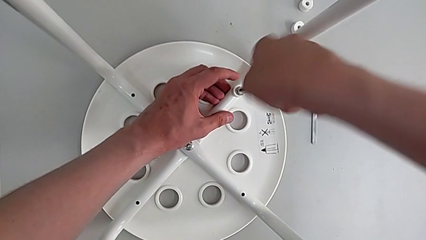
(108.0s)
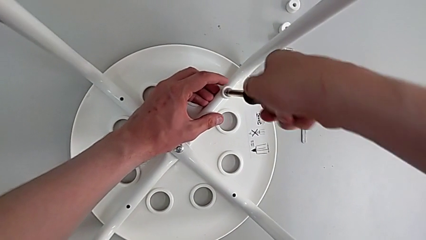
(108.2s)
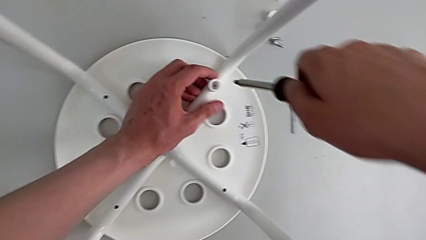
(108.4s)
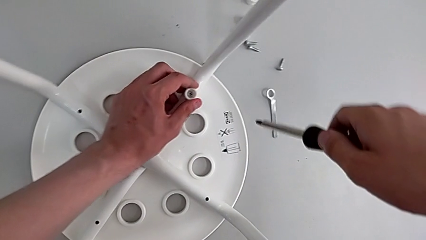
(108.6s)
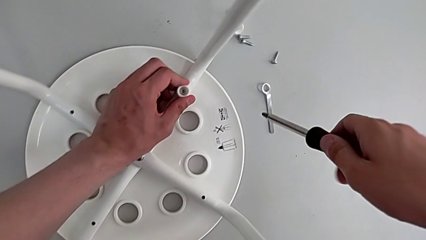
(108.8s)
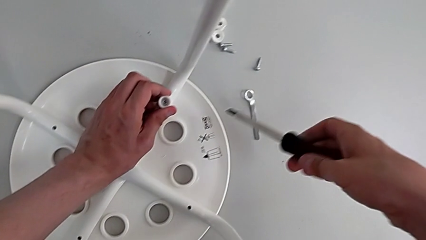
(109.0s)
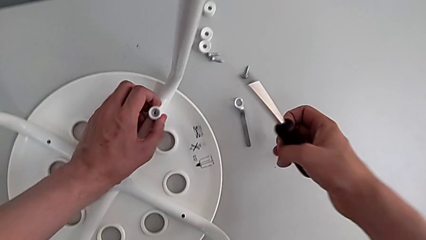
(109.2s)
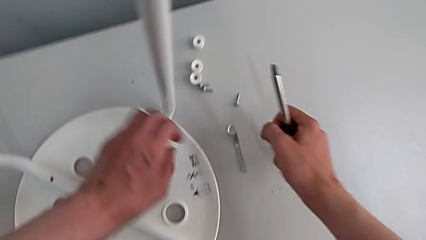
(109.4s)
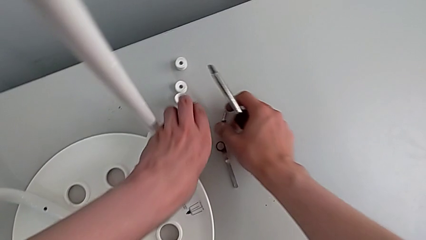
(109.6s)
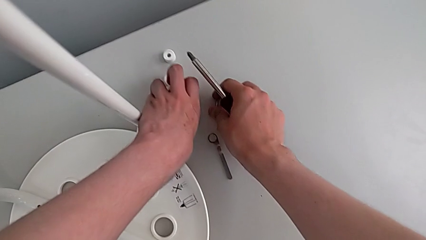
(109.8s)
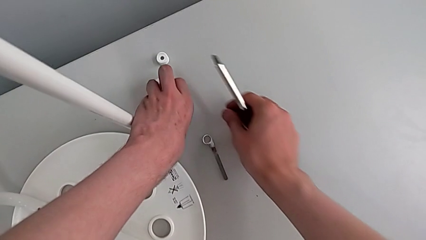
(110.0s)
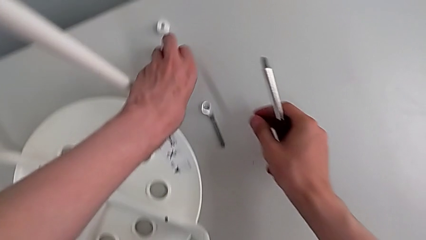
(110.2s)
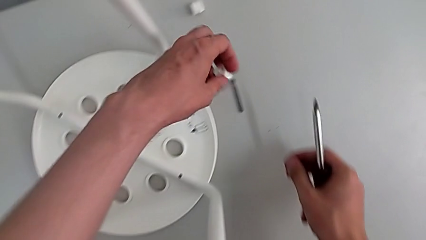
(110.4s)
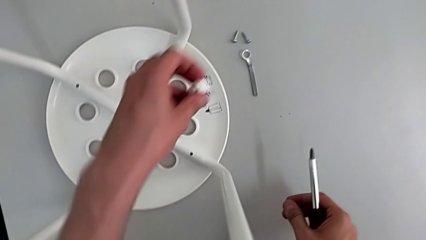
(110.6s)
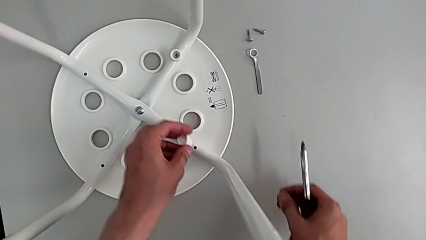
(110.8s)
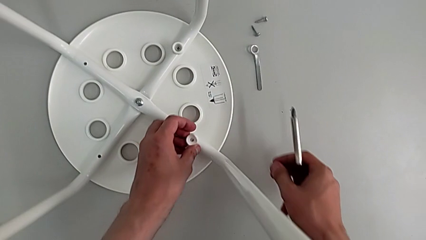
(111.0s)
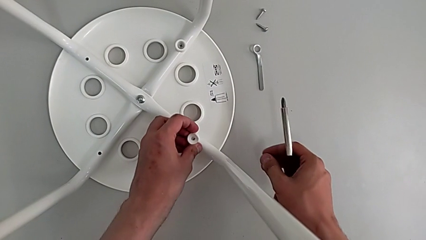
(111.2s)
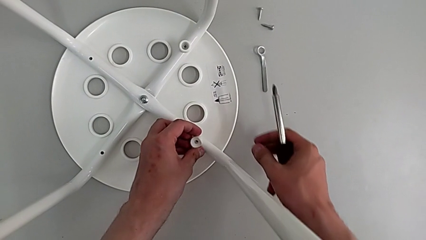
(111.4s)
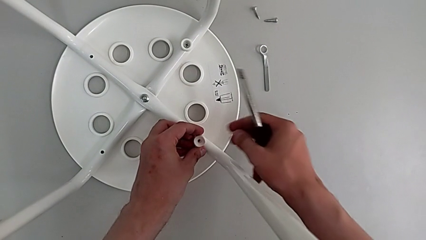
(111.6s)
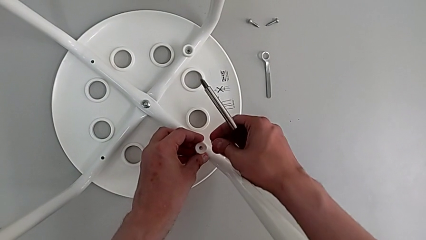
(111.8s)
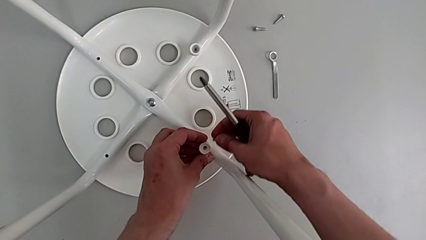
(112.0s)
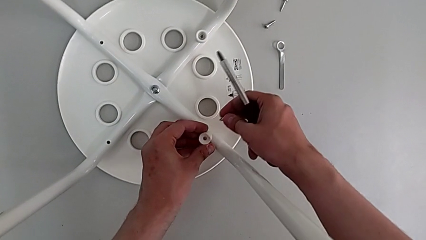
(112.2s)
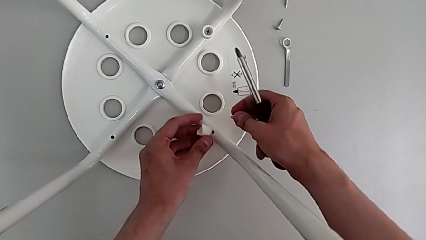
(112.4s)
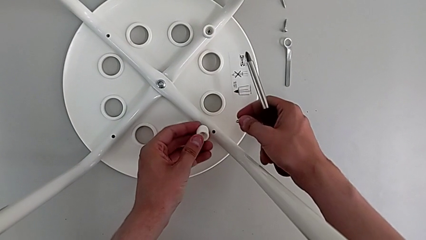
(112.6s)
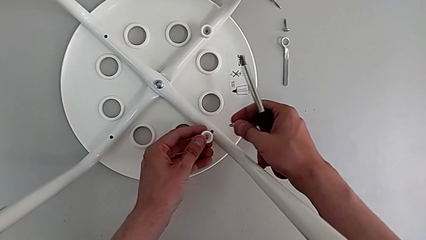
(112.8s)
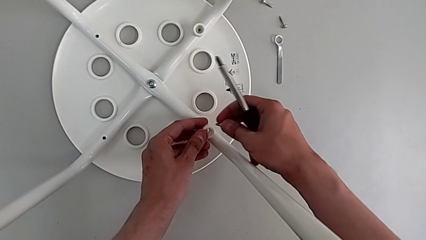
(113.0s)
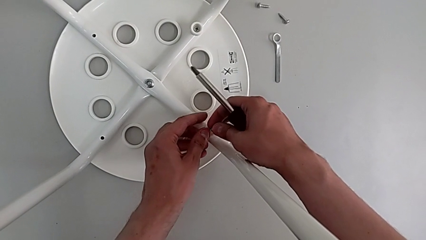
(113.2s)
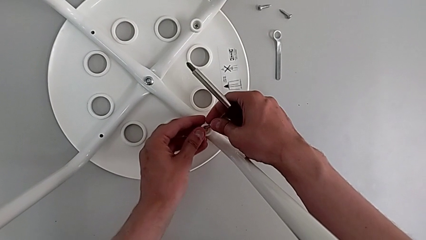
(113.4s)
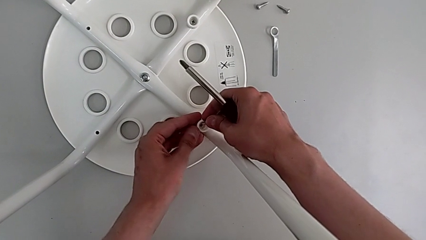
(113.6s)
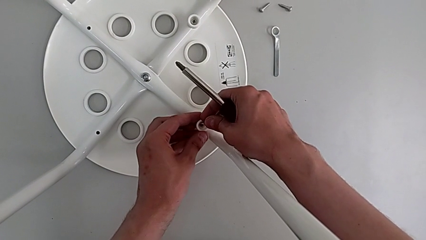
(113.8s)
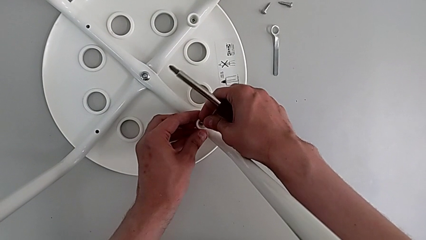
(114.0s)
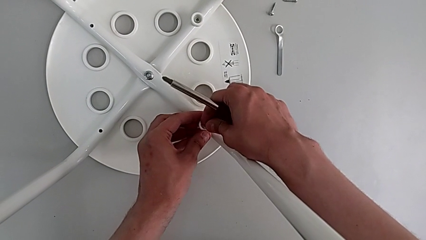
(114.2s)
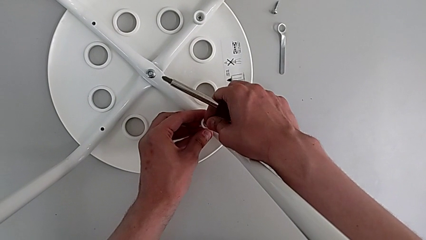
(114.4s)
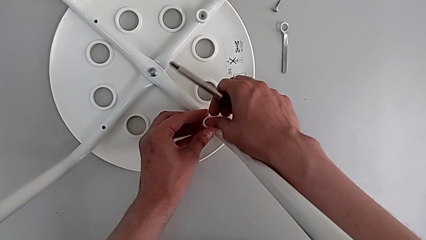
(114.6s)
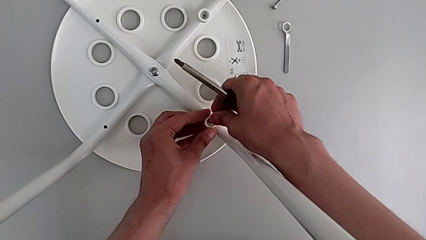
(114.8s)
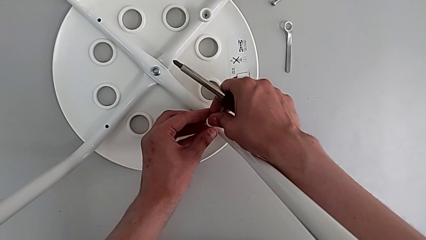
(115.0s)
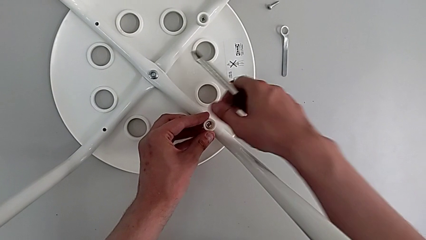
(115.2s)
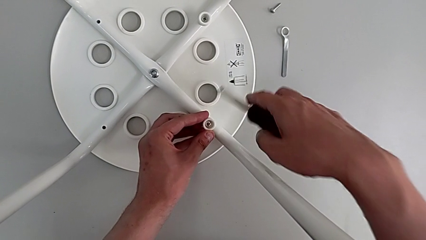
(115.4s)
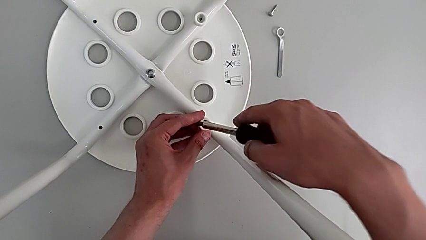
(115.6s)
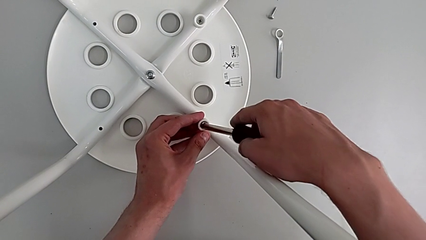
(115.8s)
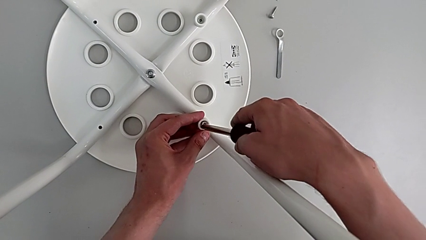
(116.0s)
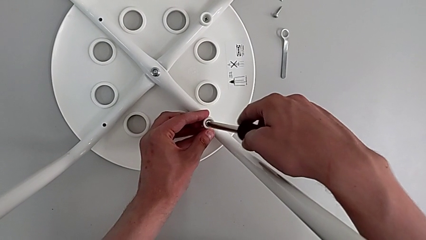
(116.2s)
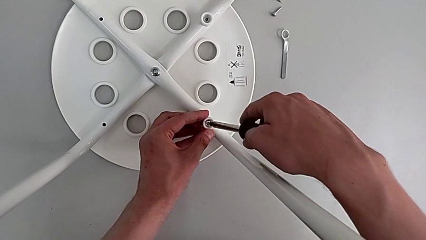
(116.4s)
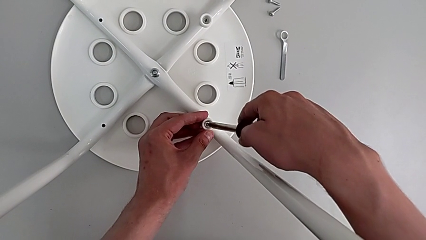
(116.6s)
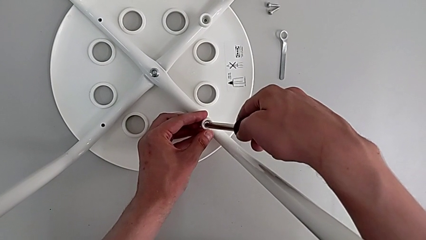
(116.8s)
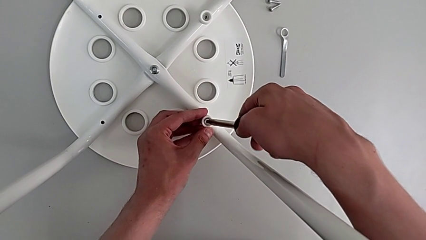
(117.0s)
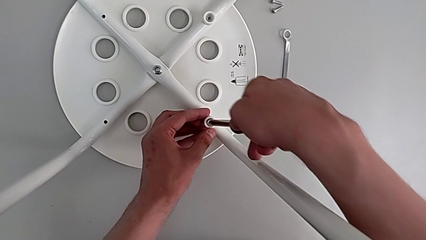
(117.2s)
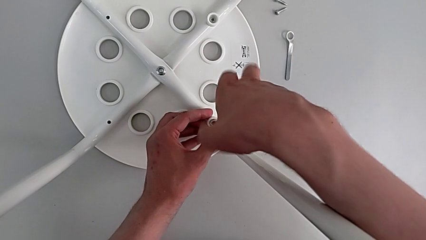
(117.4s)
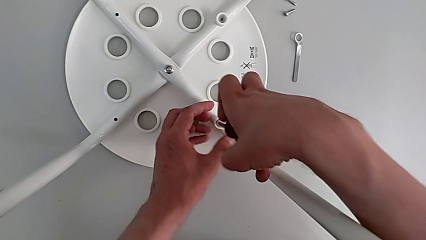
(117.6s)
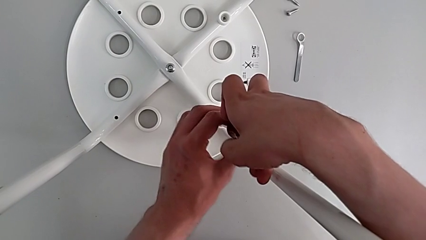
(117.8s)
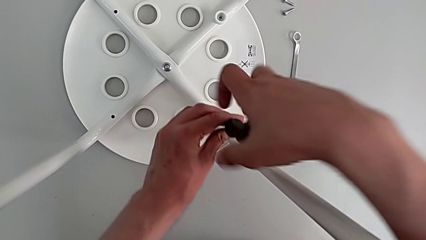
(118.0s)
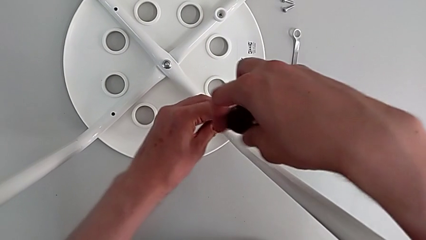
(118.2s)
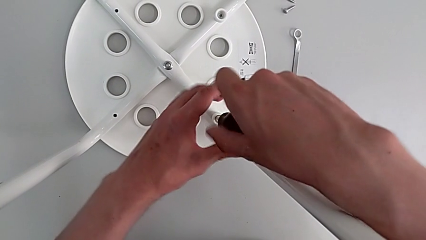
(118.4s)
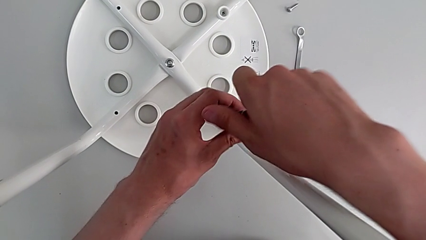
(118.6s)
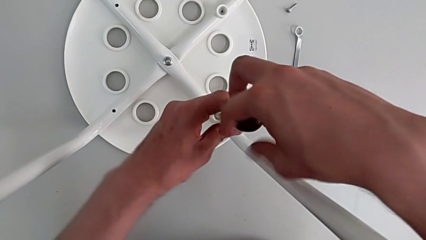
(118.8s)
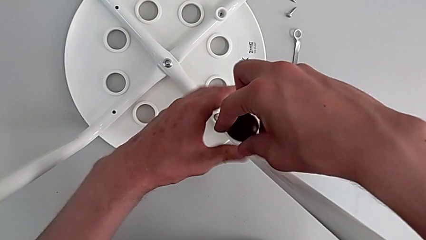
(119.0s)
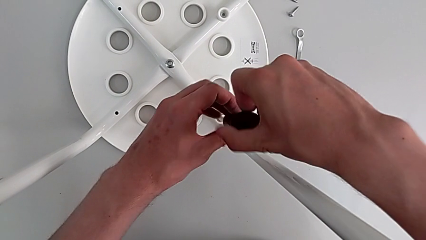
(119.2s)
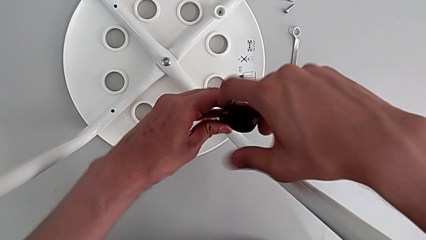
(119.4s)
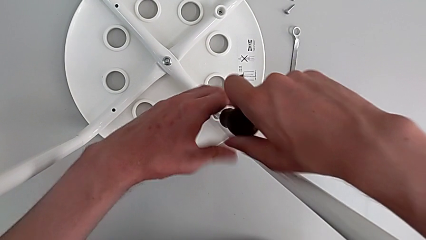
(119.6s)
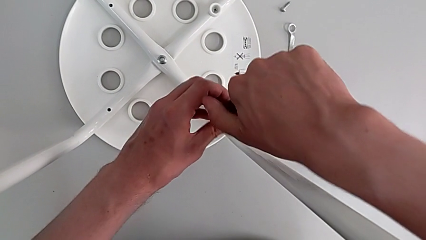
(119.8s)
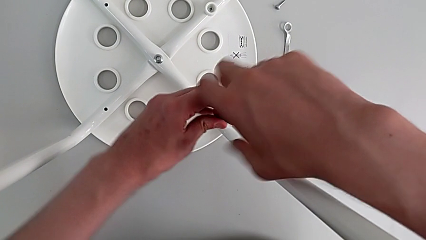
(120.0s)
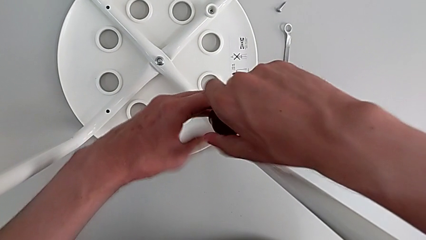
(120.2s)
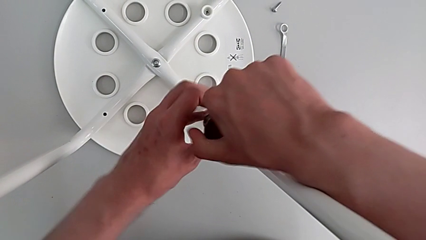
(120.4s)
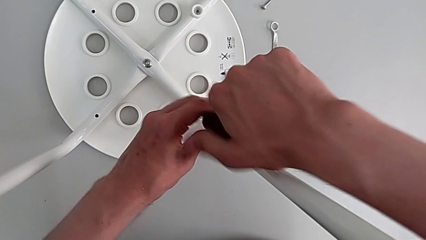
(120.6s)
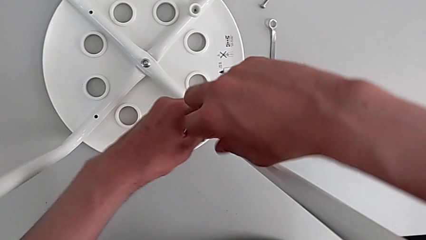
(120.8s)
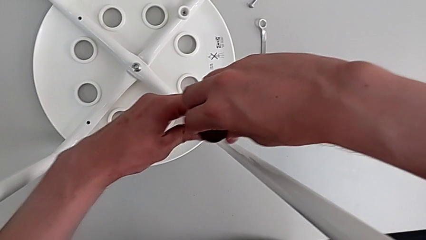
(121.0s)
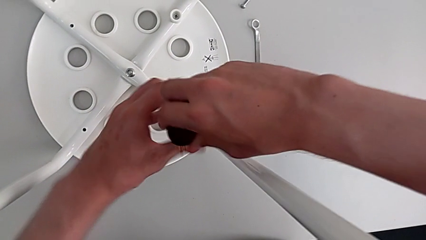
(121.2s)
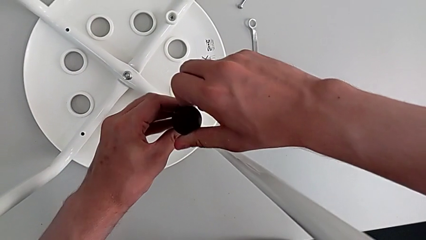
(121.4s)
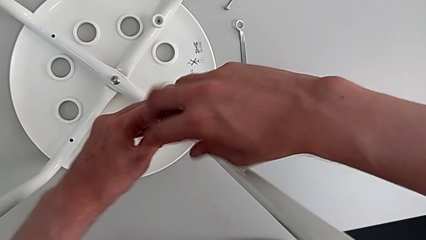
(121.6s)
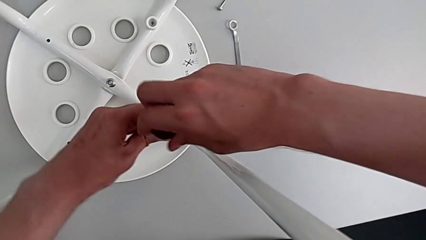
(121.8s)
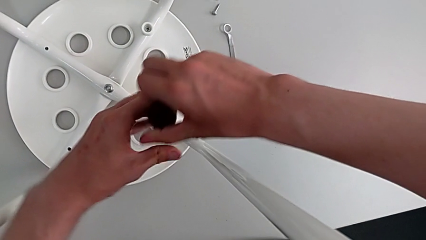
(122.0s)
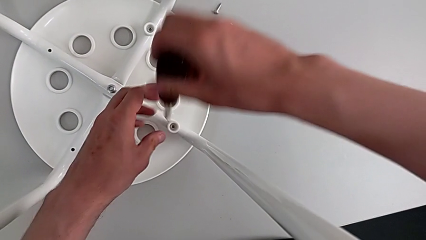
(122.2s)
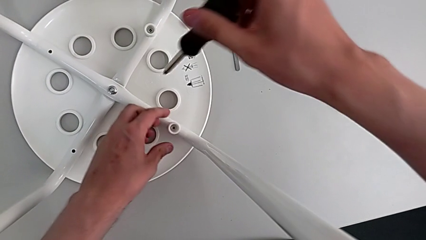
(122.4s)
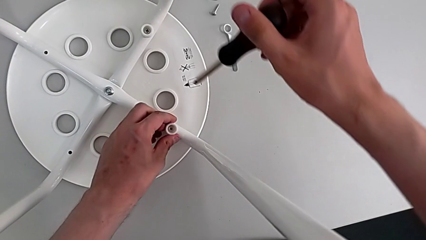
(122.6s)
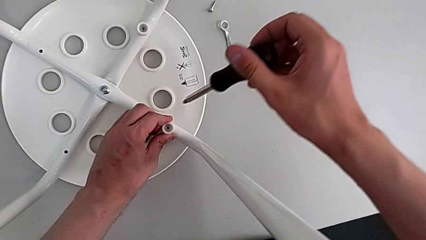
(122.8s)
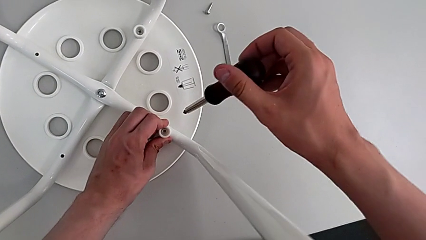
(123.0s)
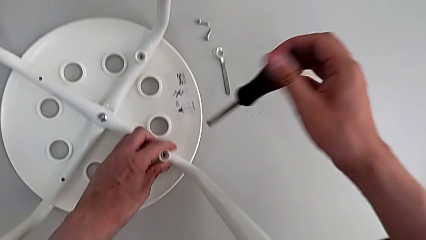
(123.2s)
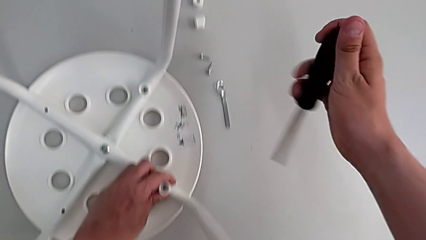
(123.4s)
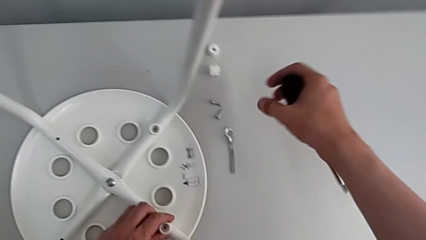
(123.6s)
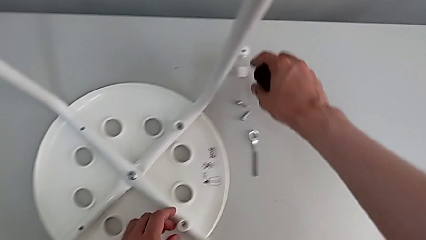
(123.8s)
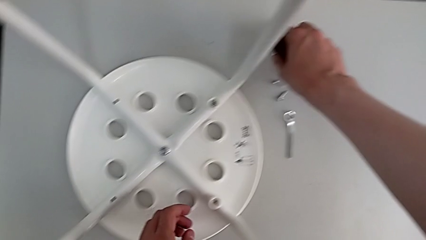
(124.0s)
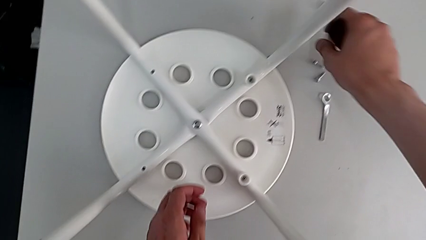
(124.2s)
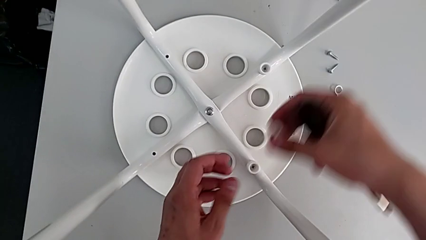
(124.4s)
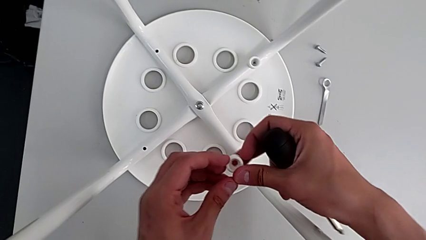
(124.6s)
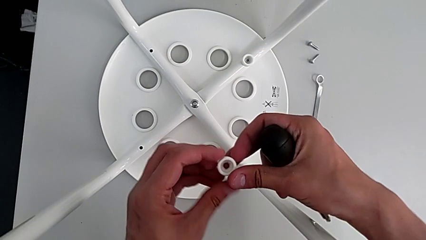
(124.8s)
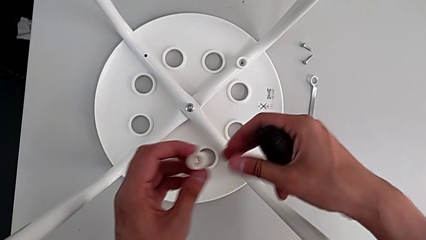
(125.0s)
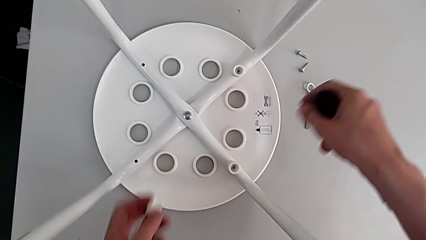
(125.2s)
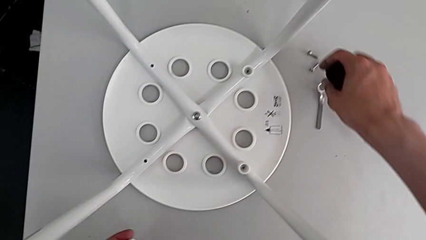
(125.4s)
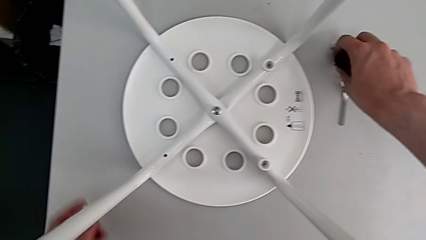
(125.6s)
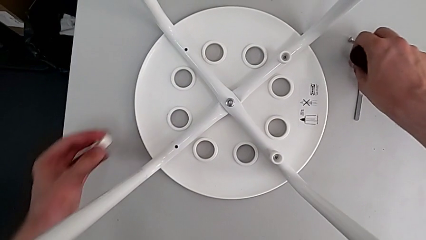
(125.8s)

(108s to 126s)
The camera wearer is assembling the seat board with the leg frame. They withdraw the screwdriver, align the screw, grab the screw, grab the washer, align the washer, rotate it, align it, insert the screw, insert the screwdriver, screw the screw, withdraw the screwdriver, align the screw, grab the washer and grab the screw.
